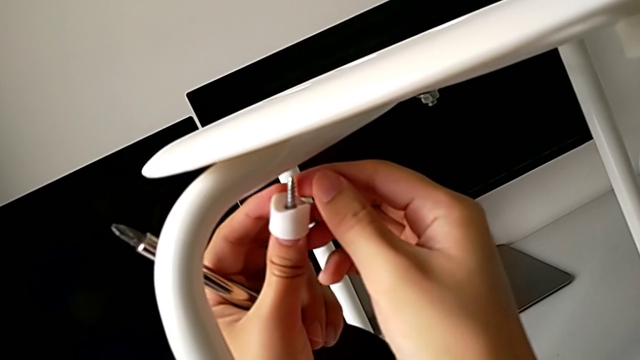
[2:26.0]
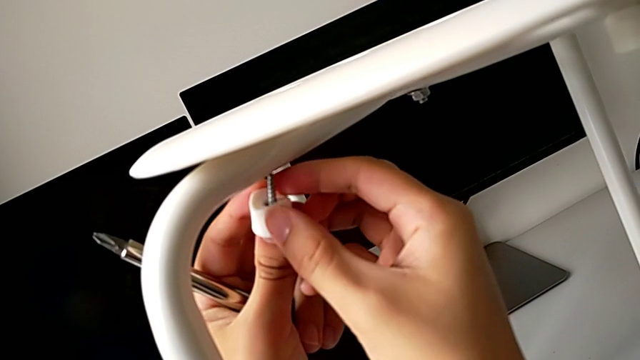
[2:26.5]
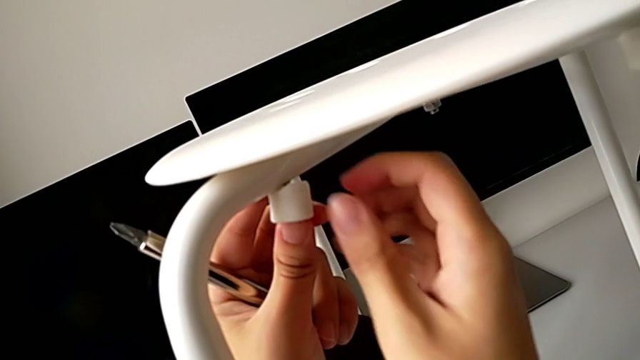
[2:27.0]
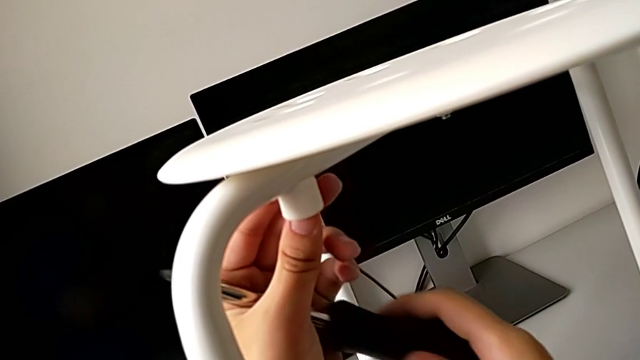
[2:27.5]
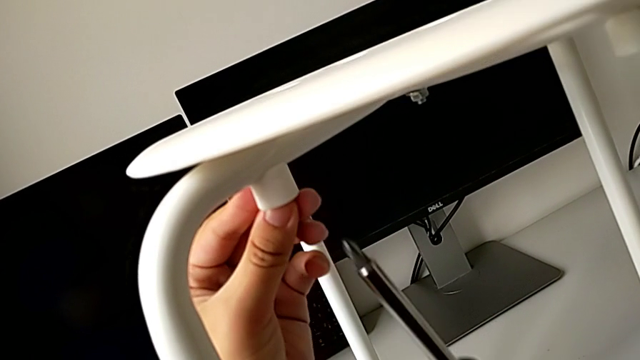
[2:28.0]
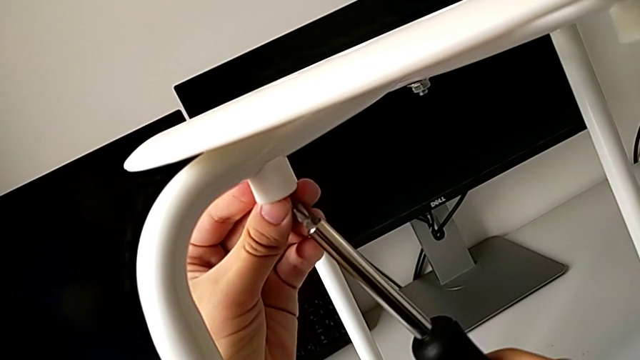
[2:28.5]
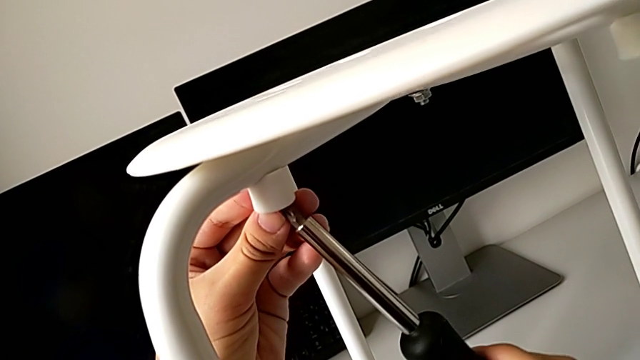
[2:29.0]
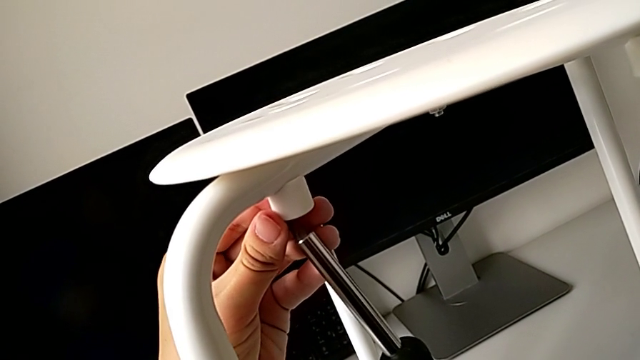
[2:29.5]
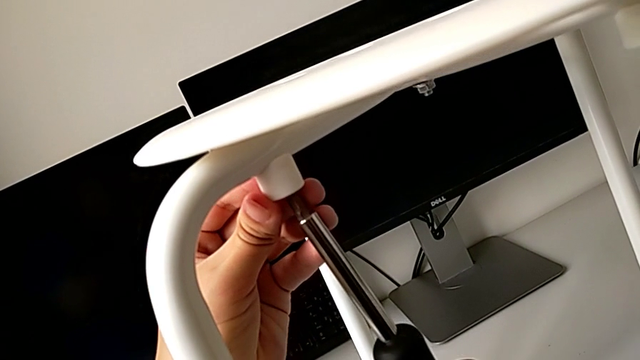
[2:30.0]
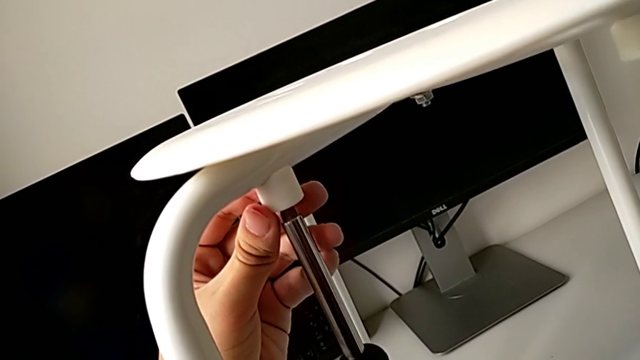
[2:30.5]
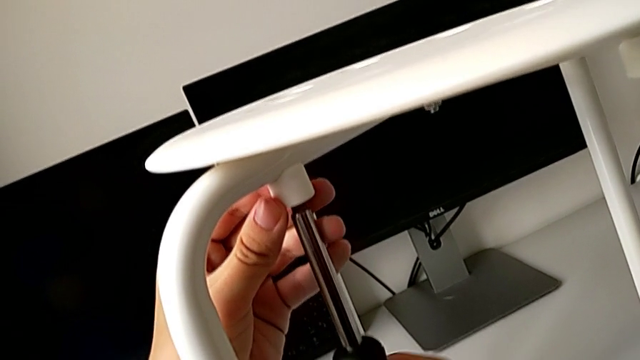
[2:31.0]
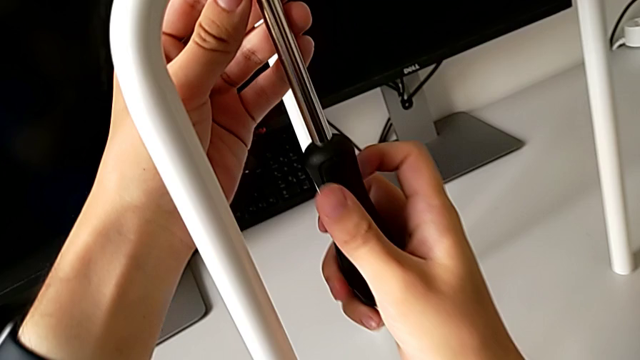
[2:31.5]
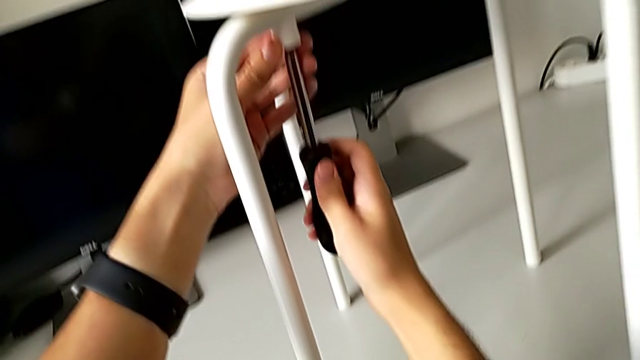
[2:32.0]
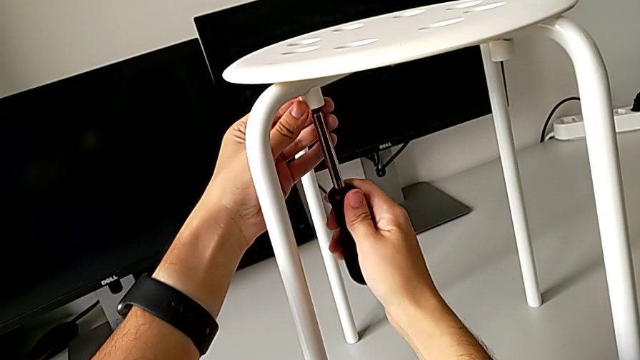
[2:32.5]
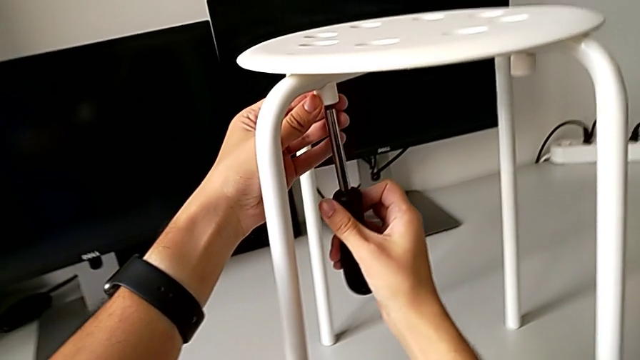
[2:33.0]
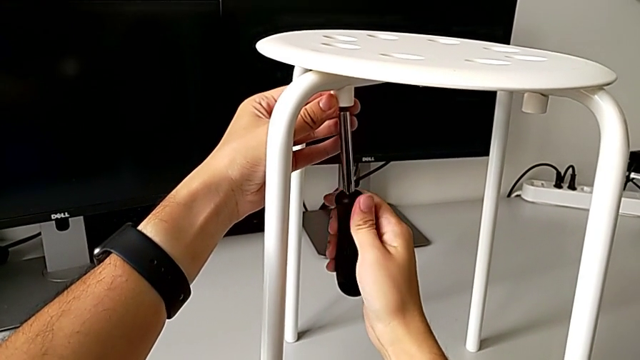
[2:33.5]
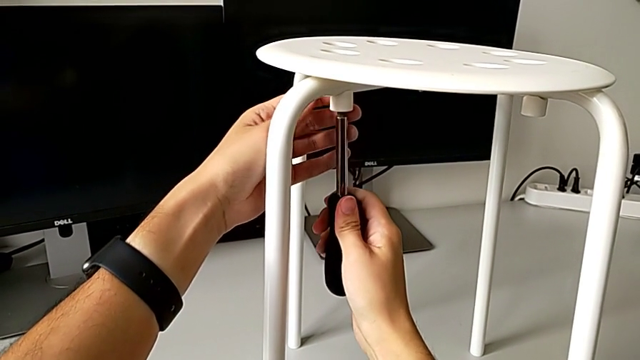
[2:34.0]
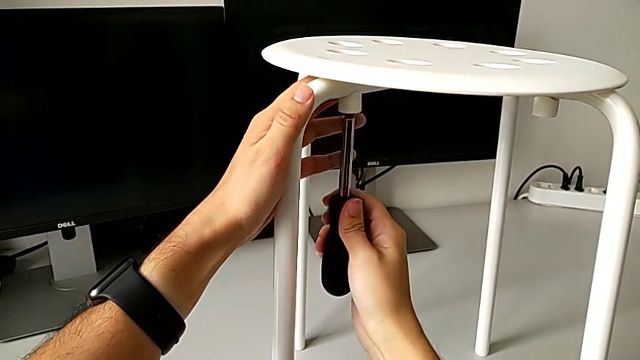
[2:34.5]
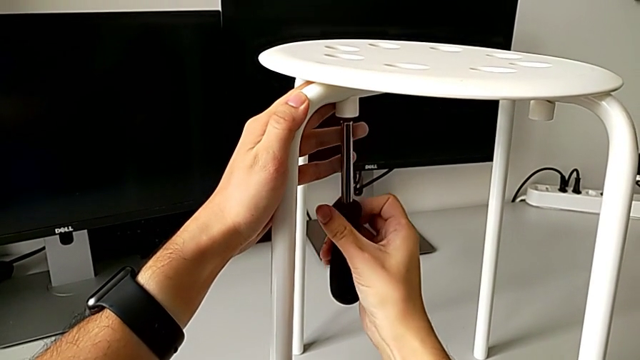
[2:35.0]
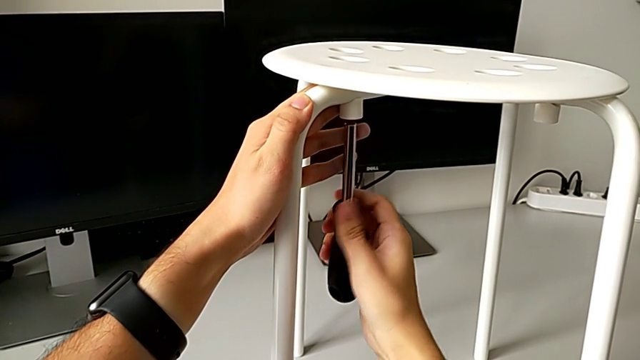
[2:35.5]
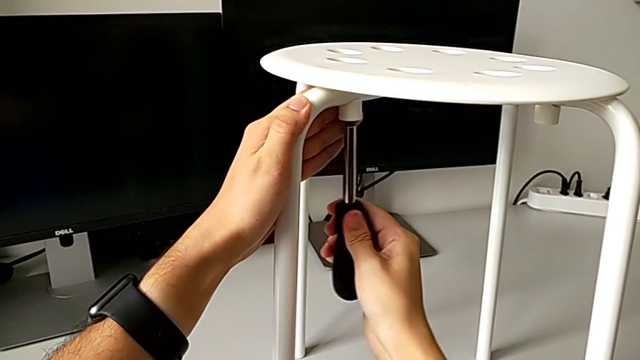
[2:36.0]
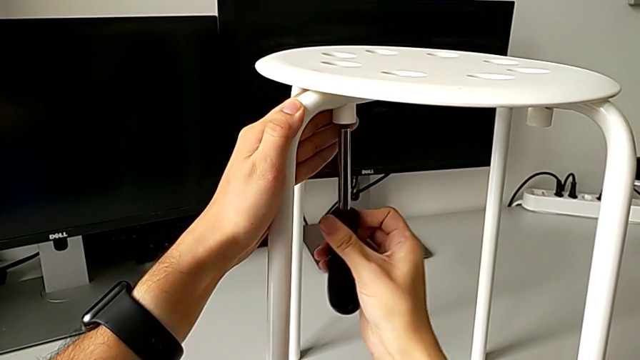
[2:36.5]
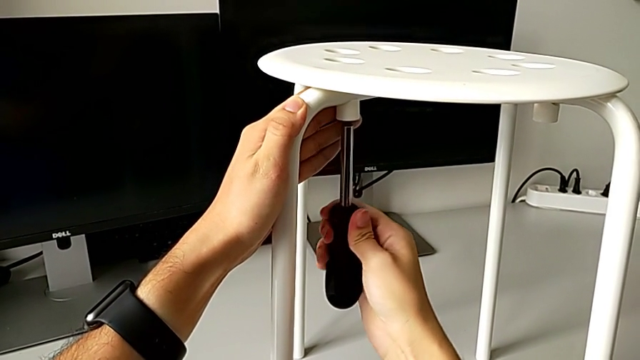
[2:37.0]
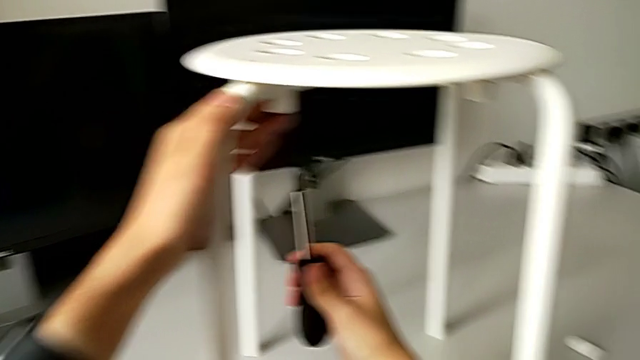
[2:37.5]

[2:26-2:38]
The camera wearer is assembling the seat. They insert the second screw, insert the screwdriver, screw the second screw and withdraw the screwdriver.

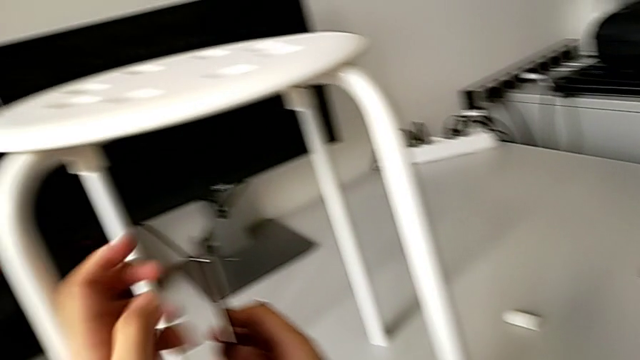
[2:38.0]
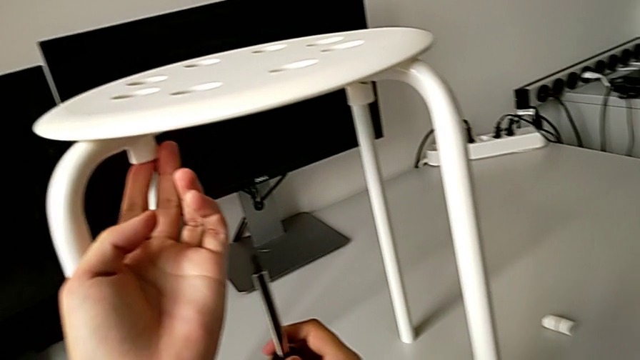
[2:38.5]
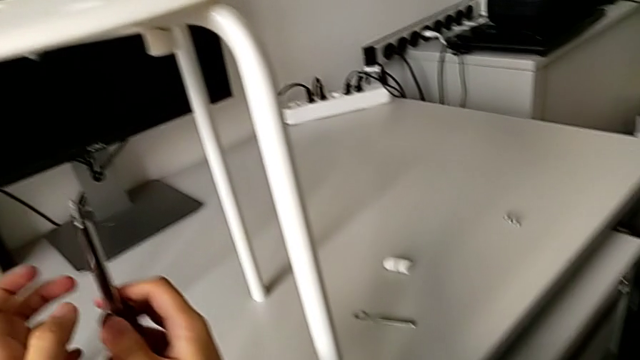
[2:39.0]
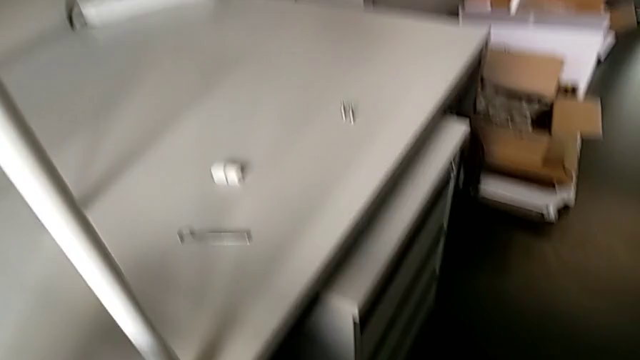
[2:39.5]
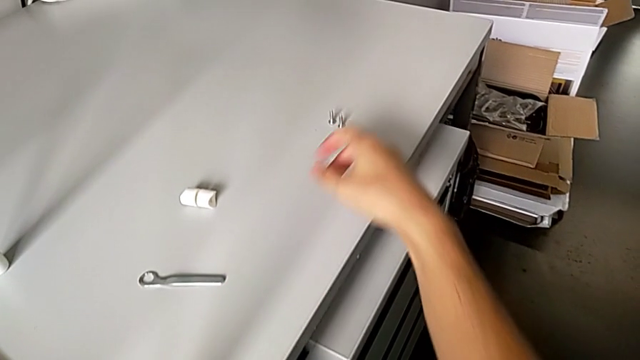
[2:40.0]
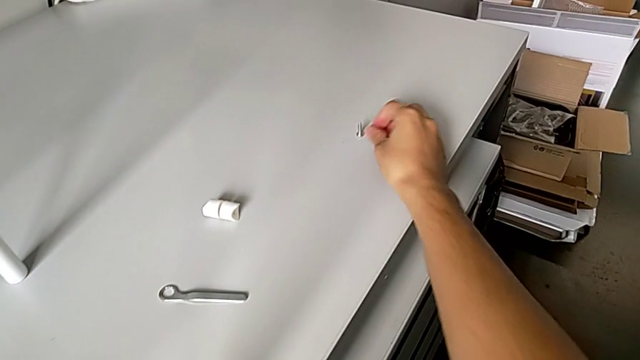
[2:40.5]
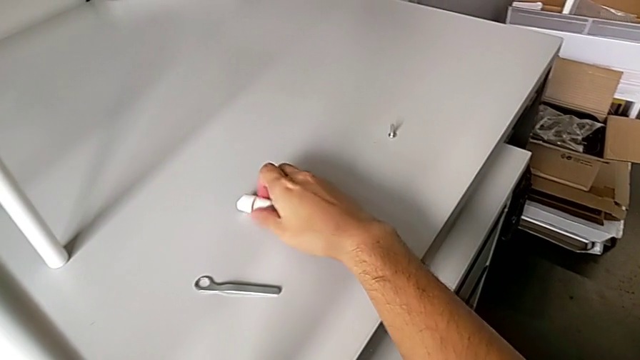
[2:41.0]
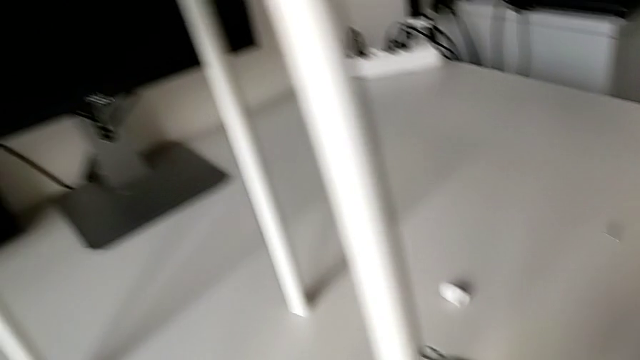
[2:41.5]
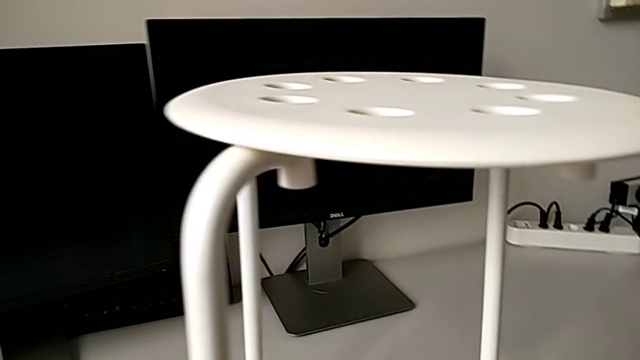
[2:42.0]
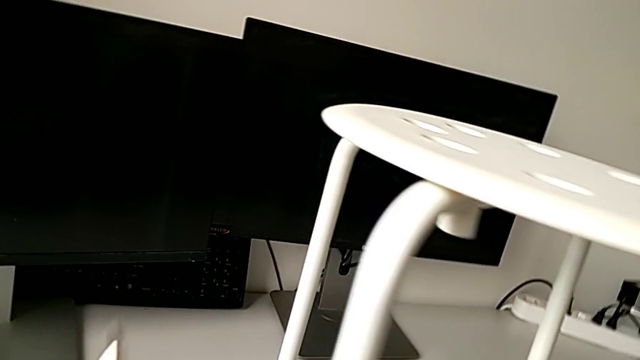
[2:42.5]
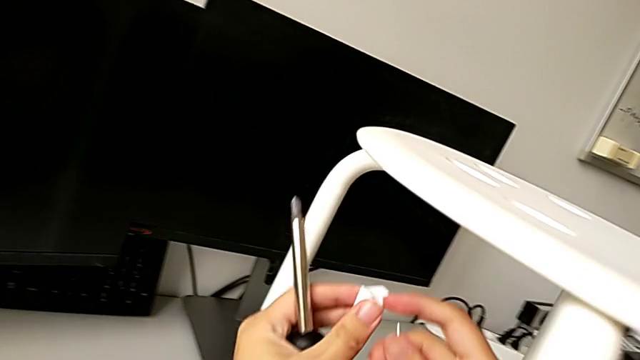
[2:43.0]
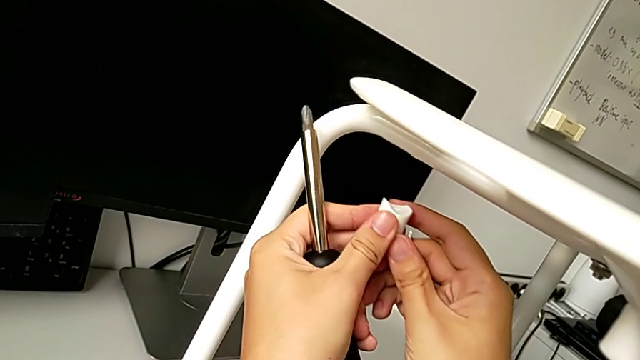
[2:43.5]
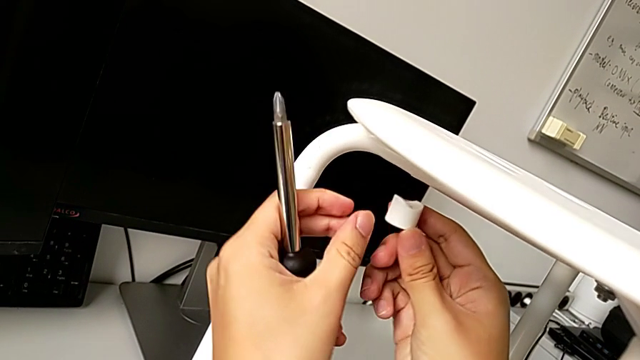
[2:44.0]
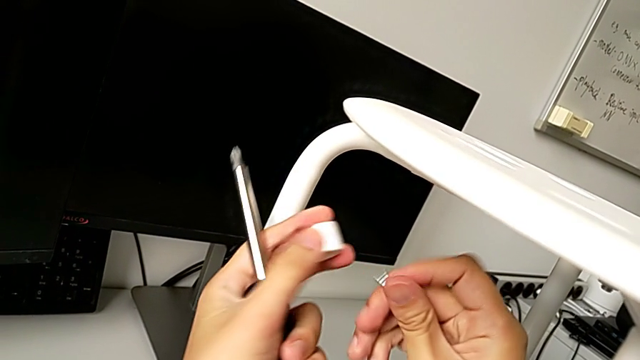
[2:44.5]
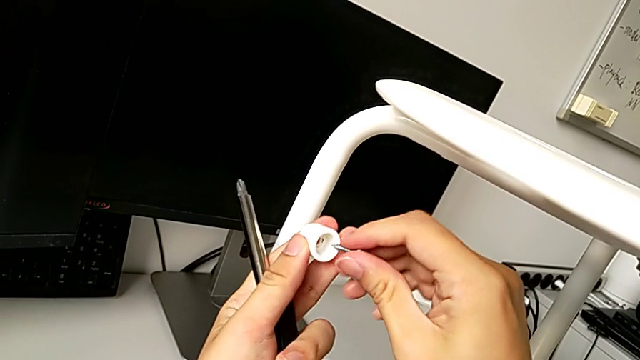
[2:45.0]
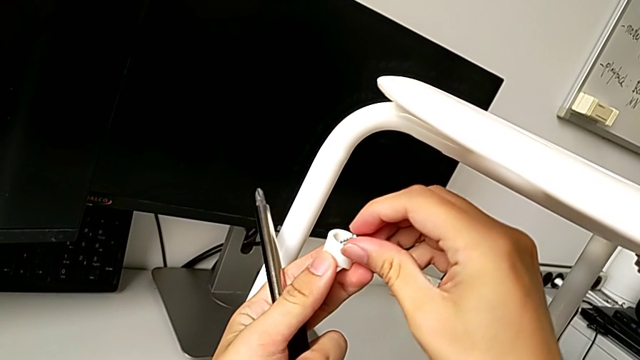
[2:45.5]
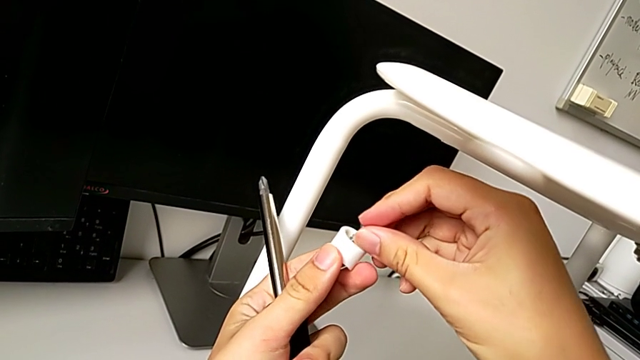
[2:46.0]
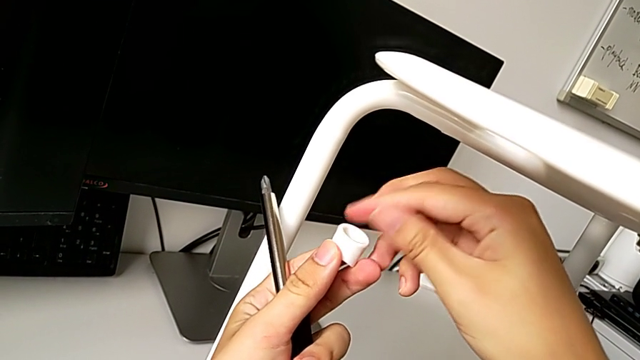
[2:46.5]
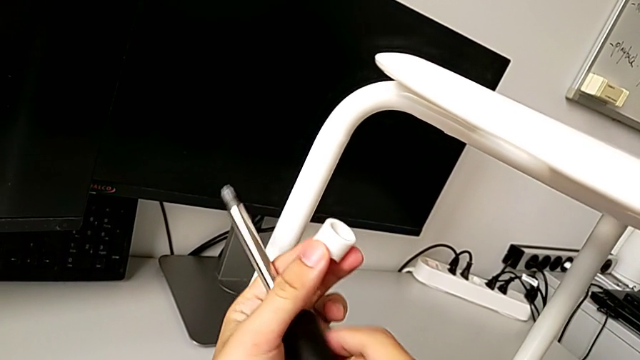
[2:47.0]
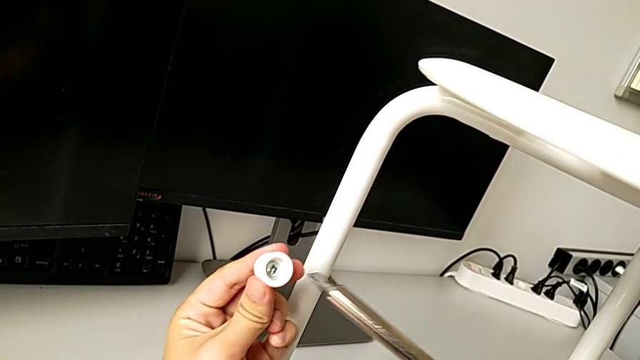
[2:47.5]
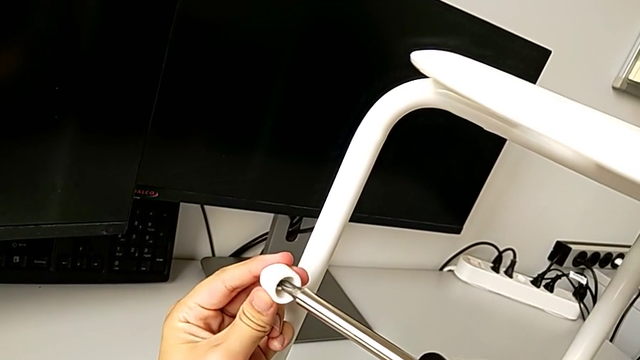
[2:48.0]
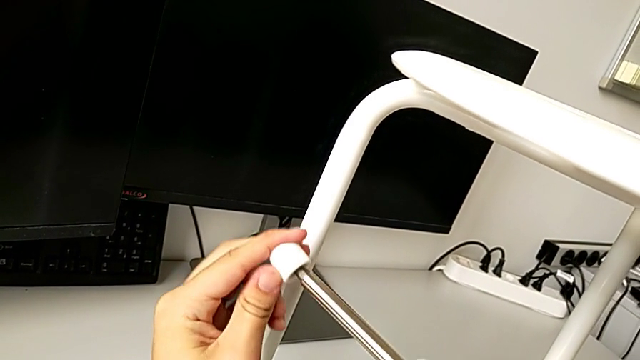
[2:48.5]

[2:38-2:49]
The camera wearer is assembling the seat. They inspect the screw, grab the third screw, grab the third washer, insert the third screw and insert the screwdriver.
